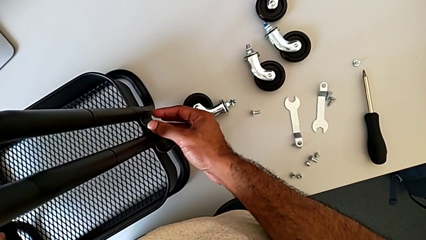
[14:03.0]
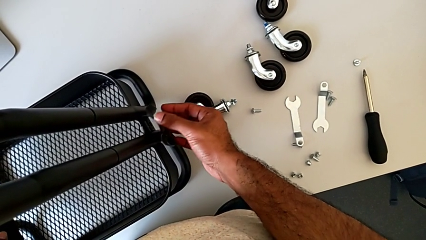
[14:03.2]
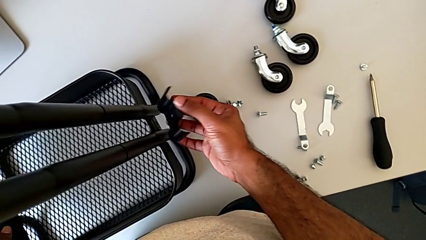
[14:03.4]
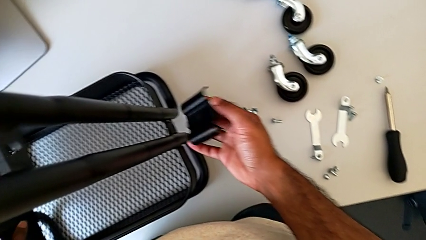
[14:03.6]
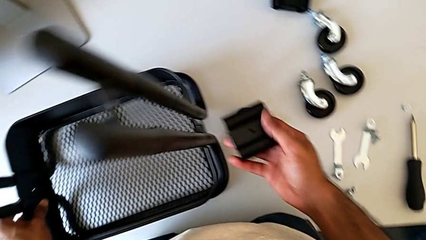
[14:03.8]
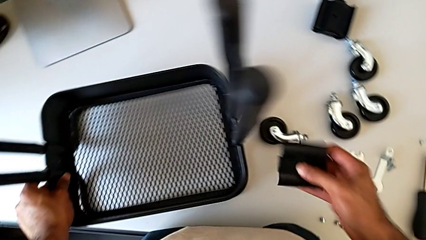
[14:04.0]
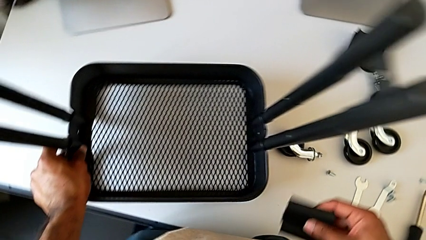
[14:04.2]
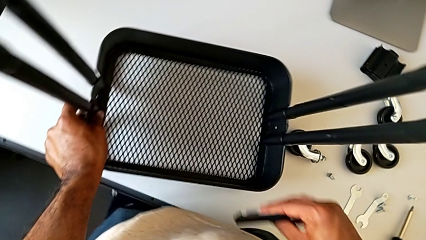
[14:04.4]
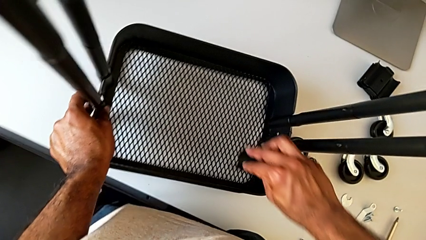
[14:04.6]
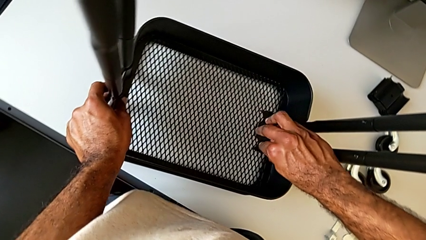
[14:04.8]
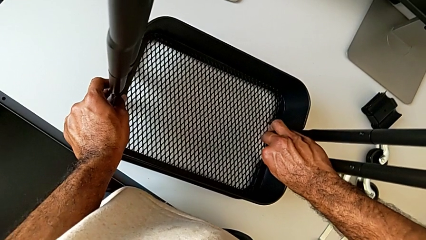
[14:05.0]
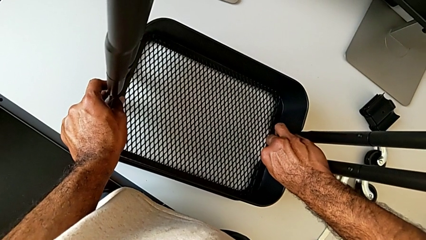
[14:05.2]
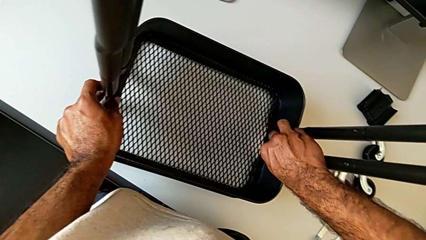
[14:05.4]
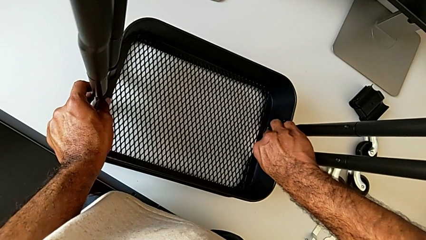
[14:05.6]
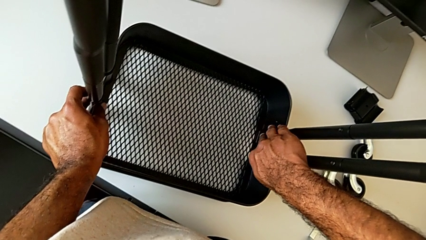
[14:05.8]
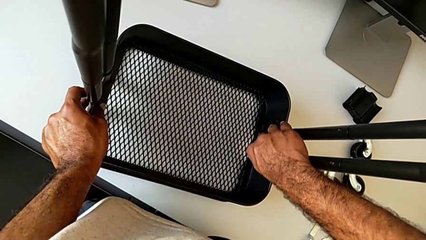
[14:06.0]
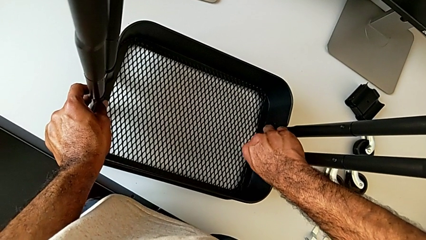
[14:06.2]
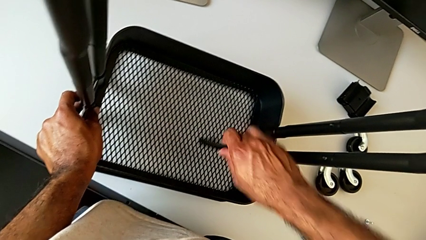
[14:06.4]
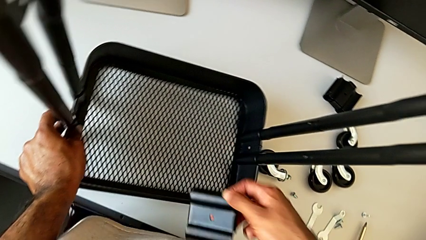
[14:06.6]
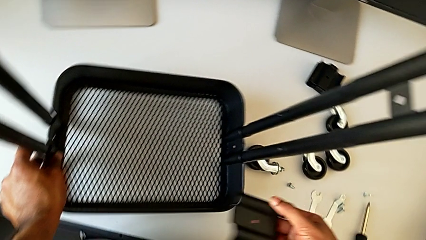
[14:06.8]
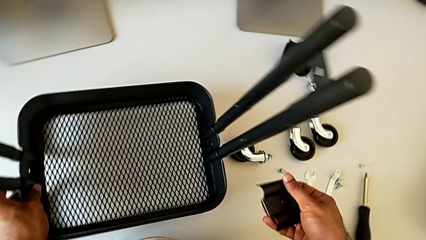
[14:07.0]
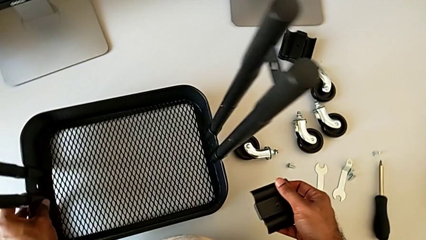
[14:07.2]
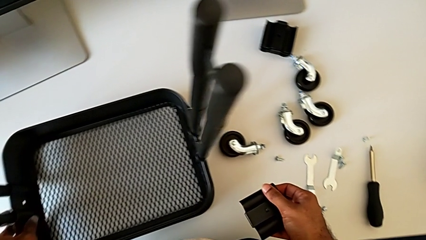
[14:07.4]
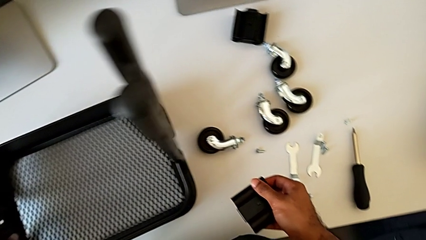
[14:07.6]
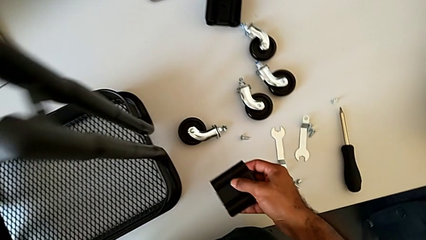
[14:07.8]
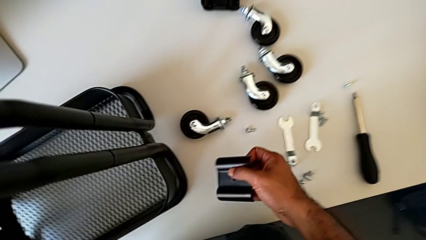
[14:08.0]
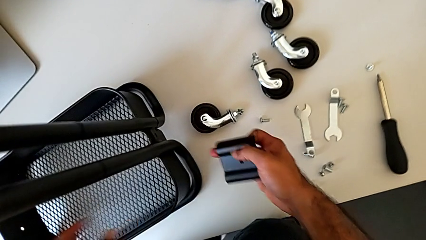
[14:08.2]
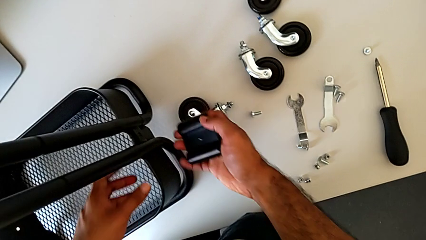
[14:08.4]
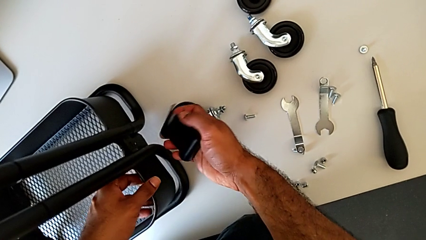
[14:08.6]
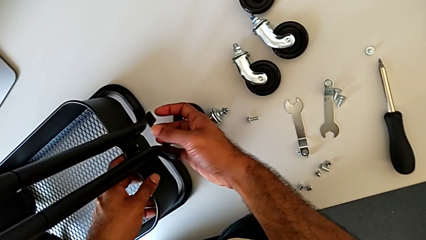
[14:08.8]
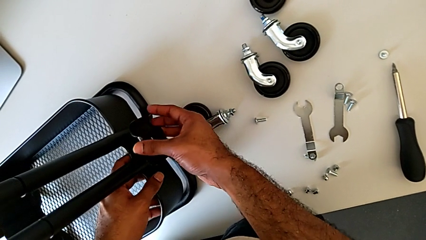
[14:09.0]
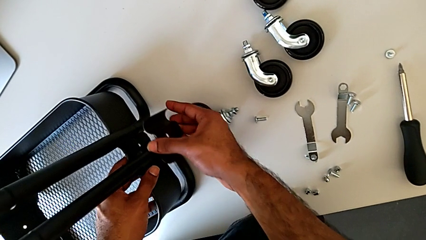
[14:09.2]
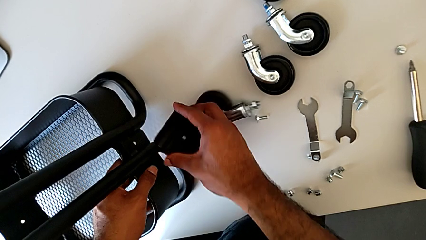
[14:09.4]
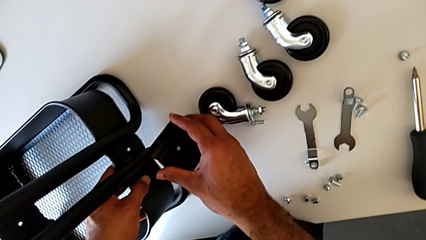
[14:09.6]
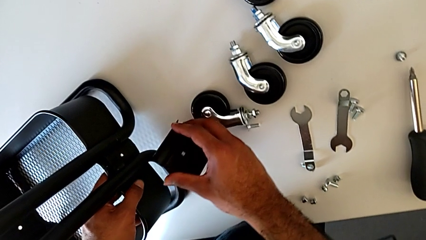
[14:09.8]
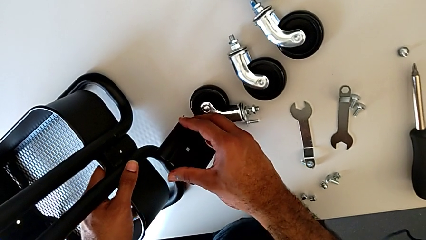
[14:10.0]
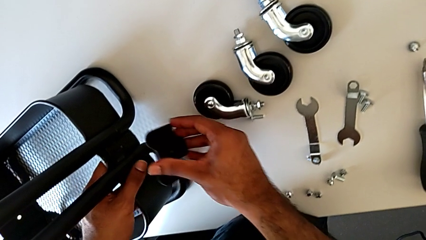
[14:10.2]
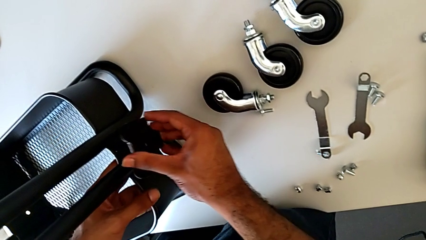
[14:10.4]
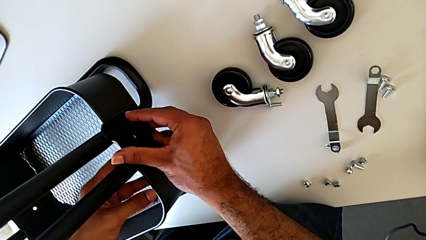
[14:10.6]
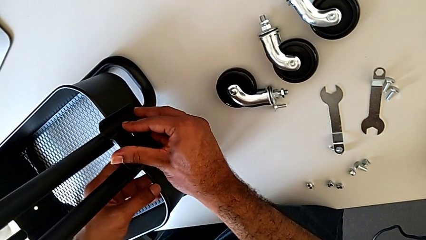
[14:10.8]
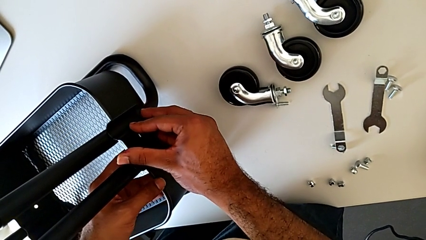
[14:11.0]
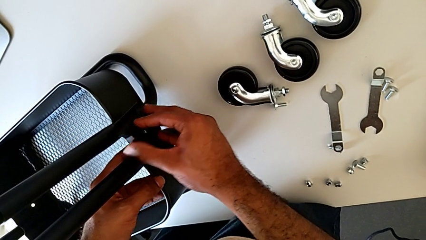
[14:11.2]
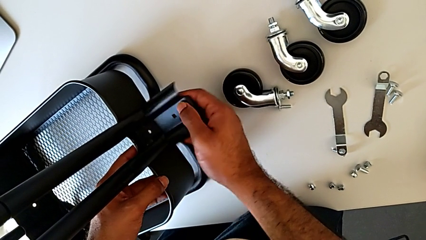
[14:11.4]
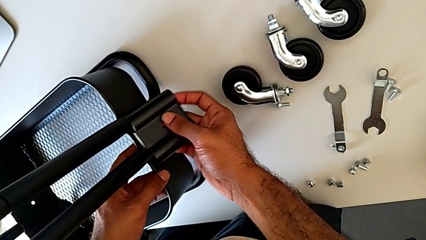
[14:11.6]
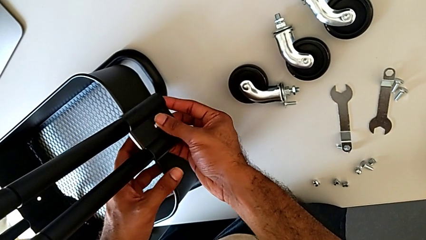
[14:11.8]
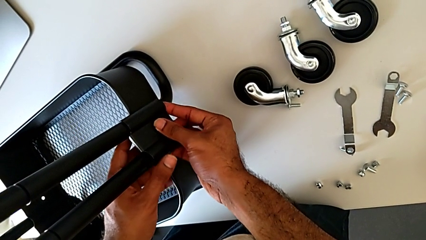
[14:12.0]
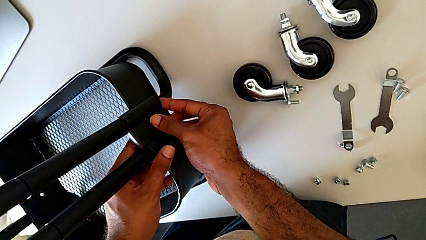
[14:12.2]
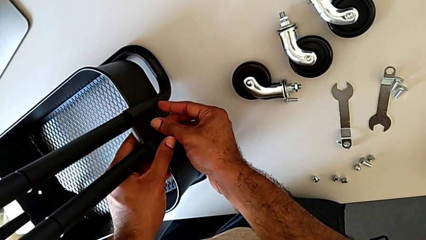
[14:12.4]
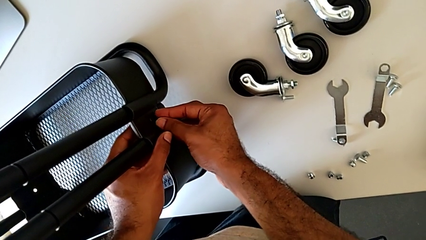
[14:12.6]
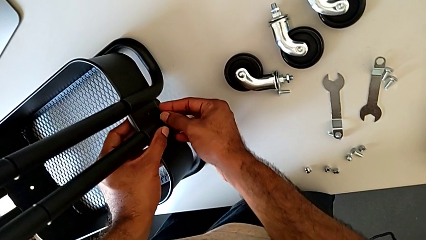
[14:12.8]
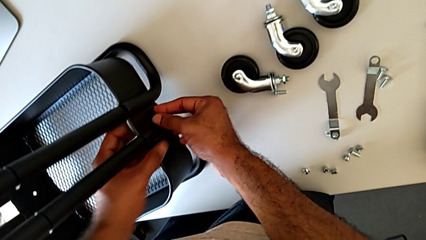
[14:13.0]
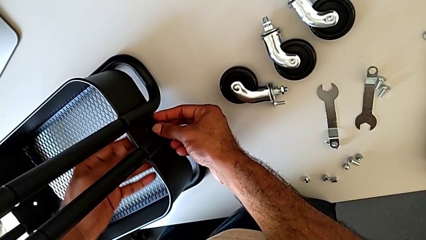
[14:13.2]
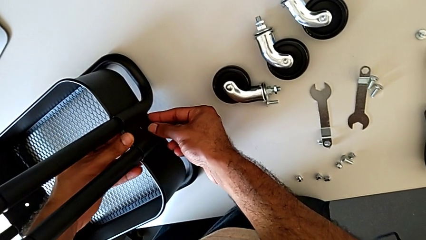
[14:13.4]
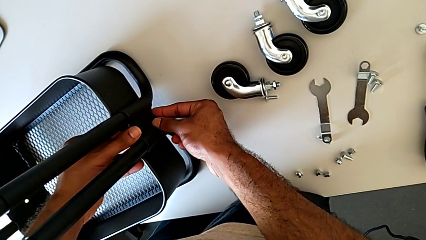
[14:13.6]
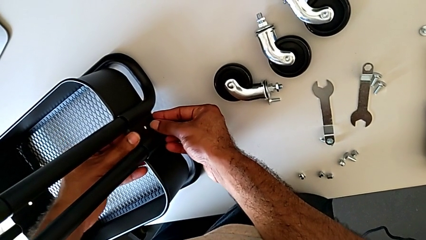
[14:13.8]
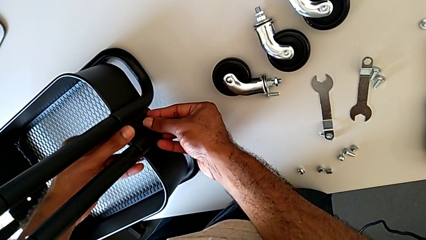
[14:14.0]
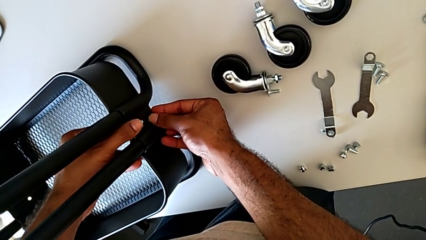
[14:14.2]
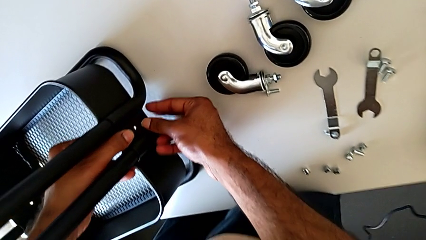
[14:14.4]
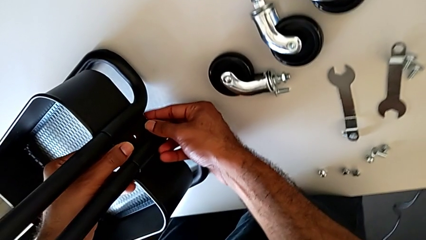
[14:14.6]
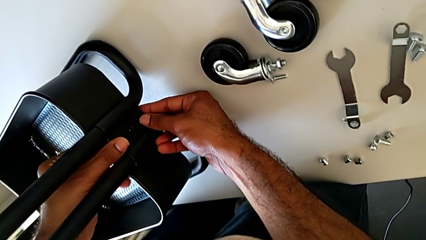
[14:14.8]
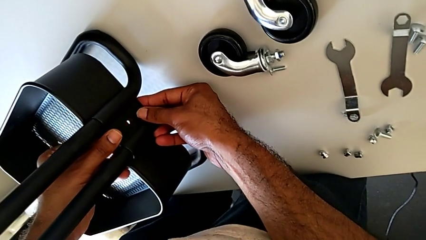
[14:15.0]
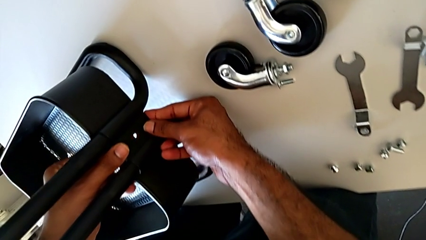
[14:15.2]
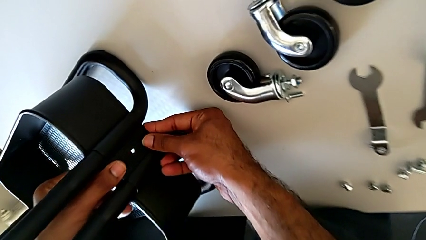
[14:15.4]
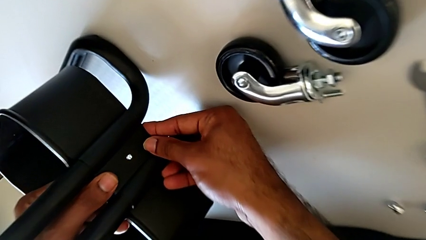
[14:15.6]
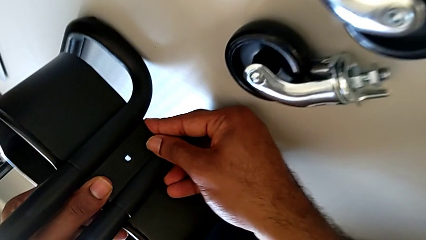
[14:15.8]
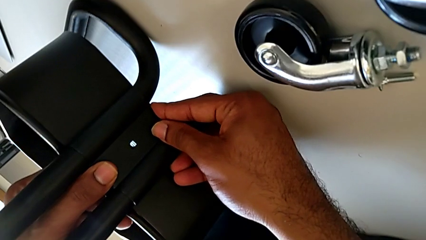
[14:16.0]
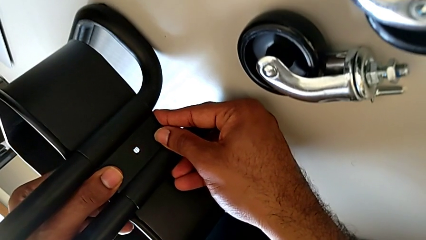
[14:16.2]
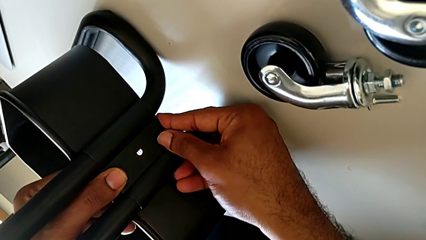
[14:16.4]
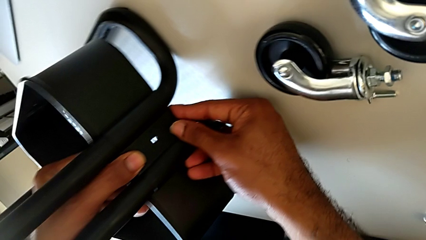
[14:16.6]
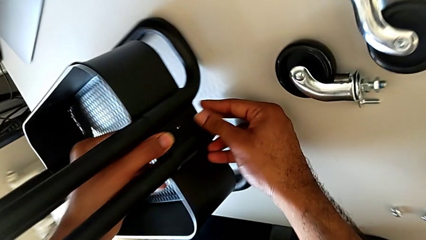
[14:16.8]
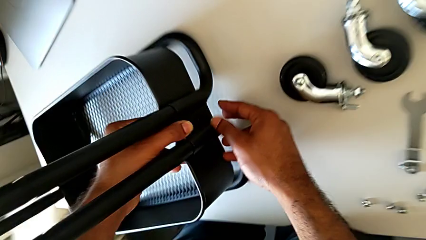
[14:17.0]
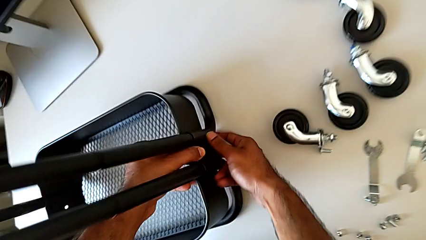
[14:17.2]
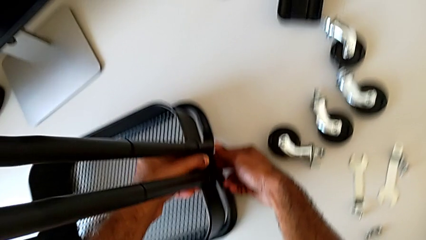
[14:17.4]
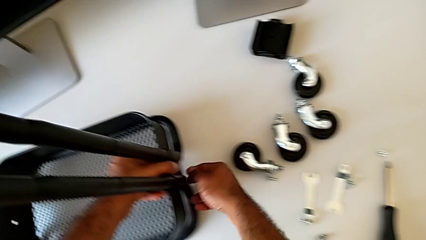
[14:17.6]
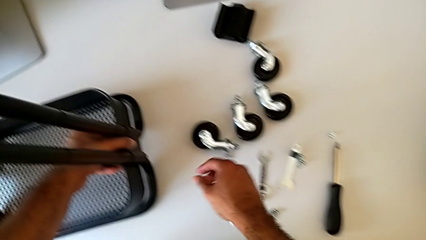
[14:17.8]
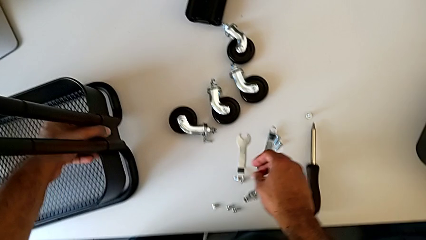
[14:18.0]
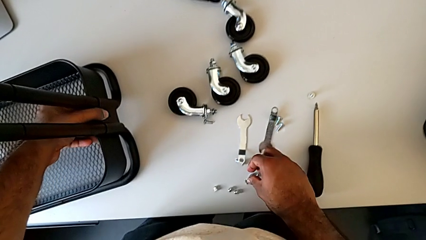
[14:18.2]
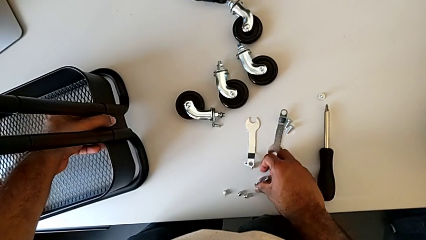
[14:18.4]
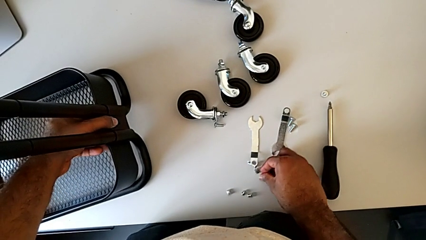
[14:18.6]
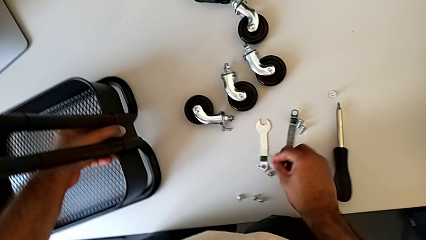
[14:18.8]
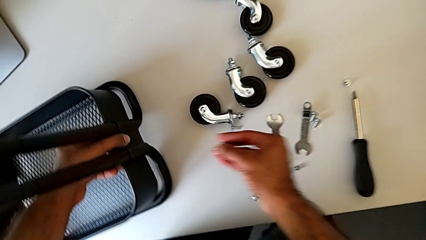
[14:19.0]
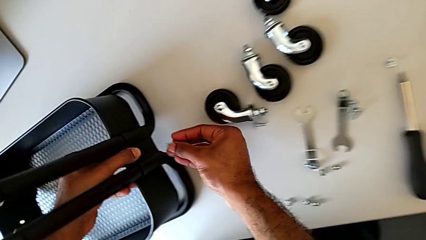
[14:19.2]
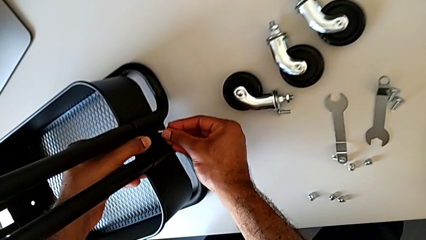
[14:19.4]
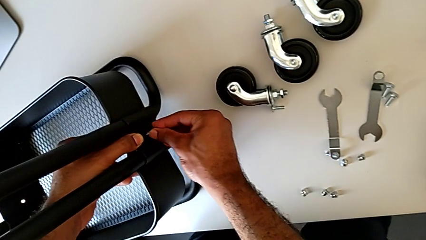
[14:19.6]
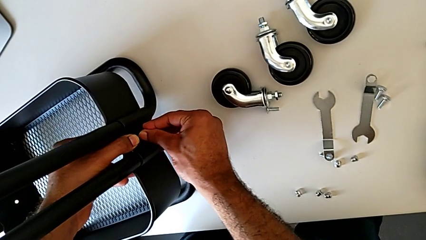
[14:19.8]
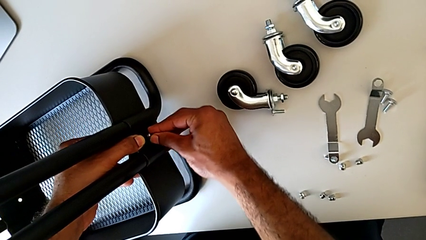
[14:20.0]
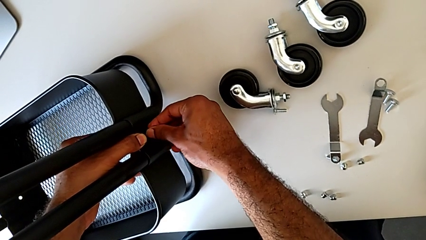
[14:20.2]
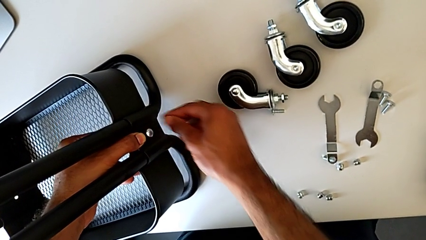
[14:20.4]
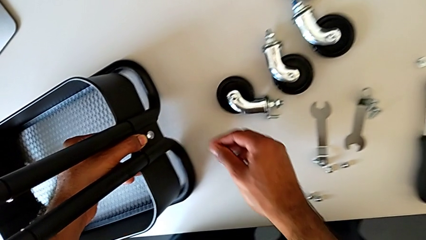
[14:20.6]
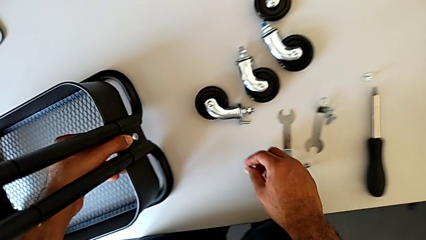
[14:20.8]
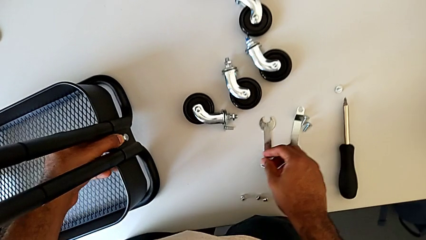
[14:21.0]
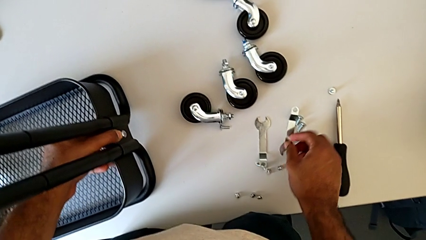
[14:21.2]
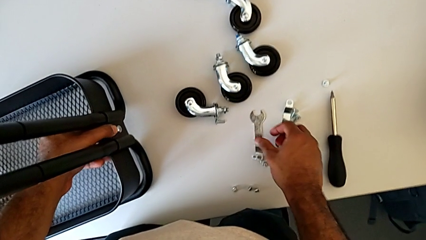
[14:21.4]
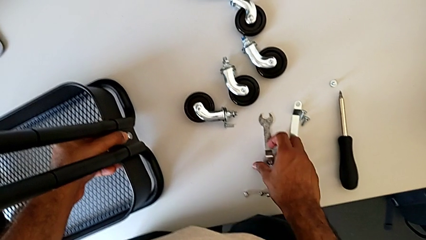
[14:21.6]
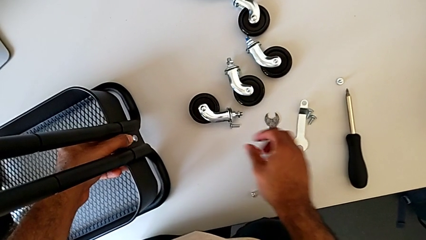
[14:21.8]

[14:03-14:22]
The camera wearer is assembling the bottom tray. They wrongly align the bracket.
